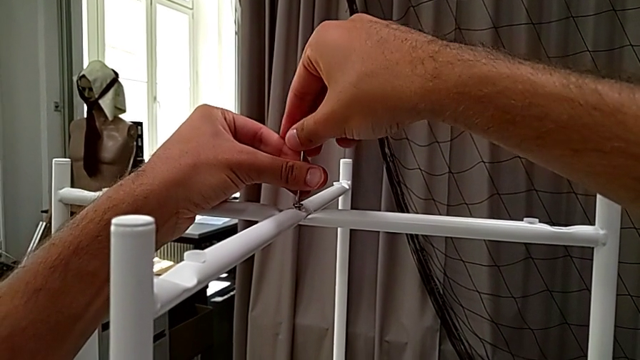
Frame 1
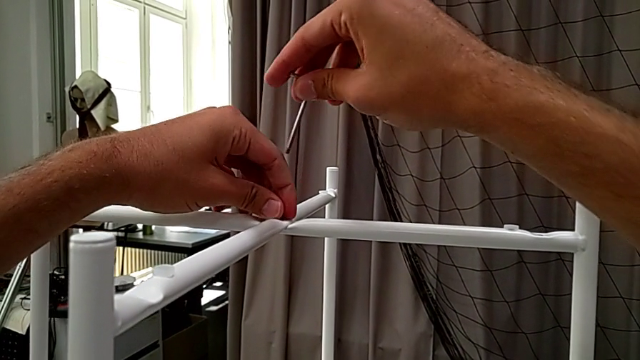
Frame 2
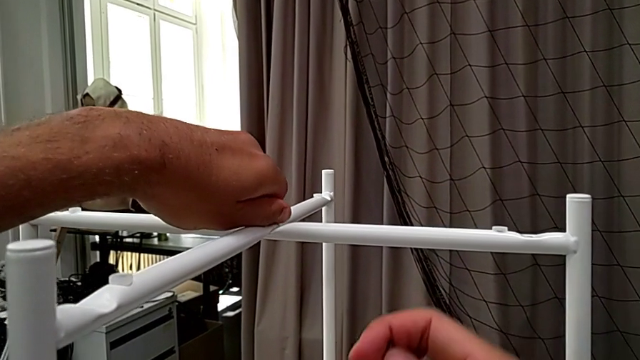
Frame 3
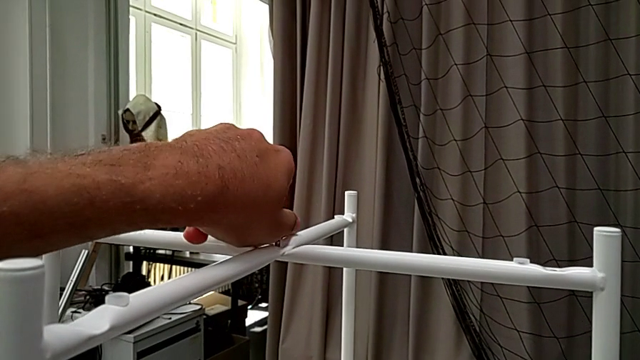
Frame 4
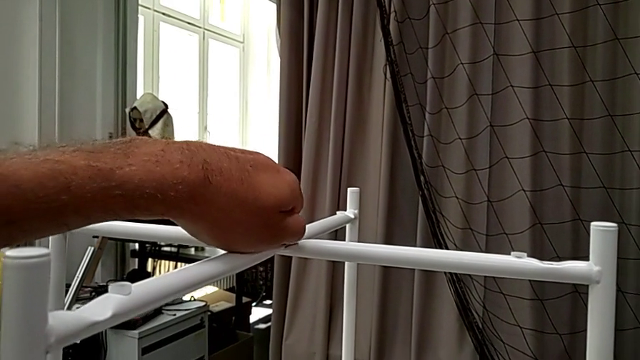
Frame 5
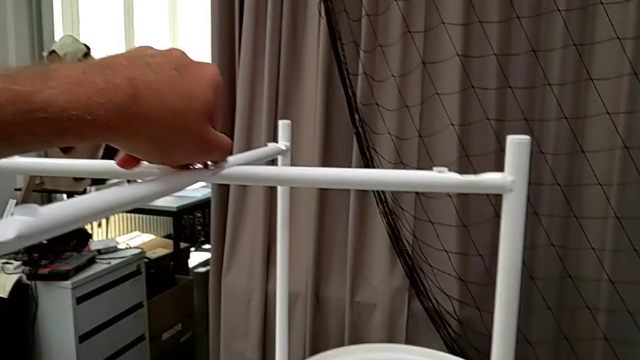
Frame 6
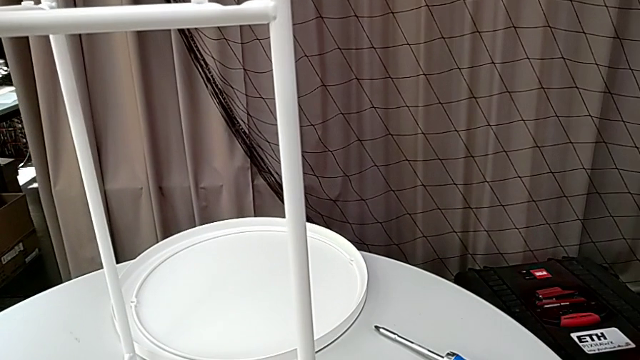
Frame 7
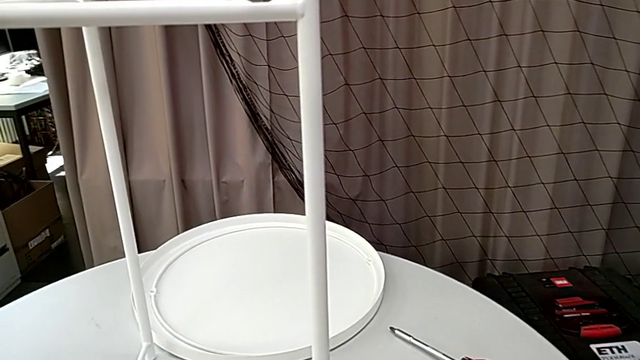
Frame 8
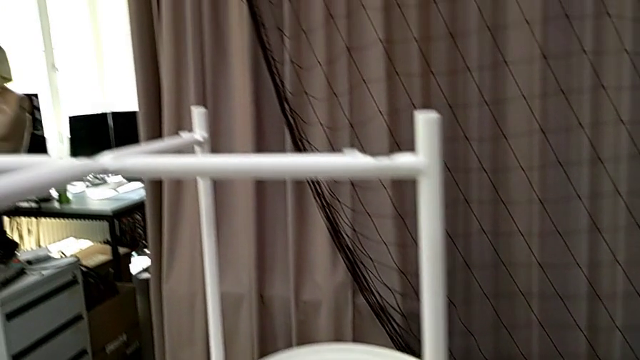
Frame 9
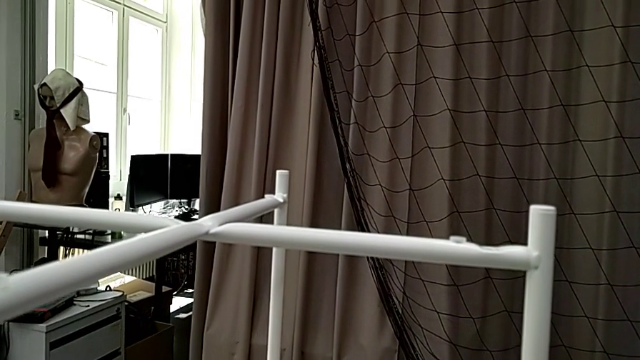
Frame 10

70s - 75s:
The camera wearer is unscrewing the top hex socket head. They withdraw the Allen wrench, unscrew the hex socket head, disassemble it and place it twice.

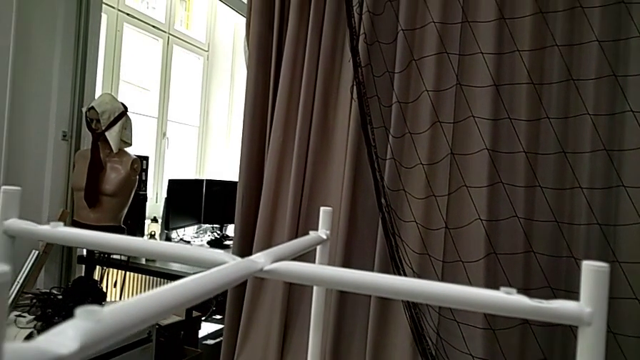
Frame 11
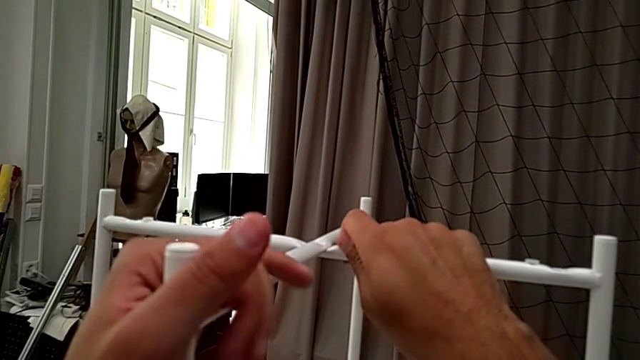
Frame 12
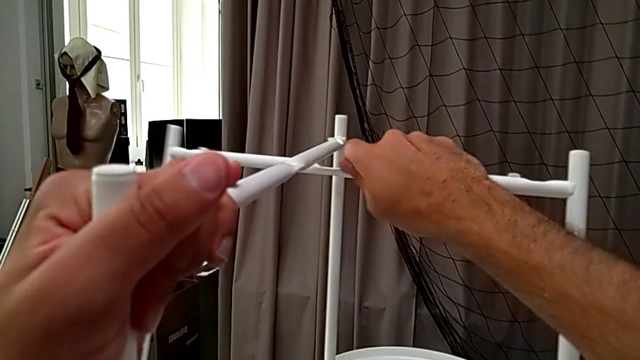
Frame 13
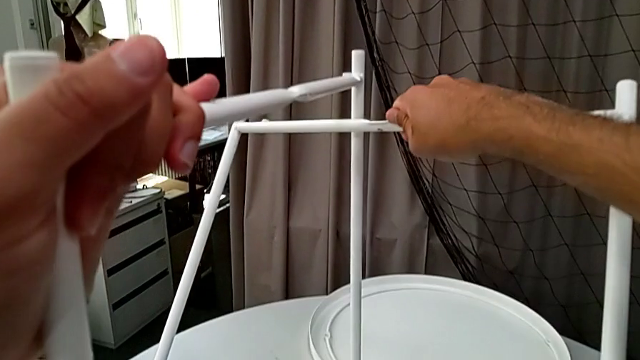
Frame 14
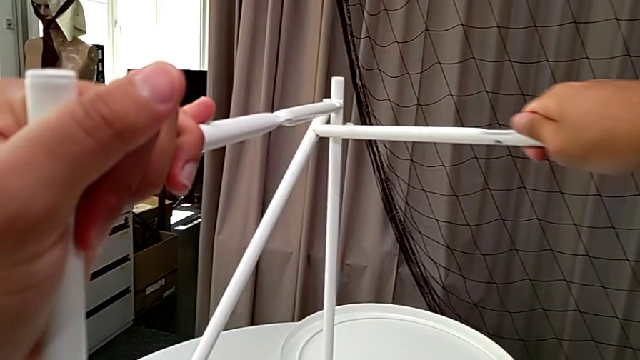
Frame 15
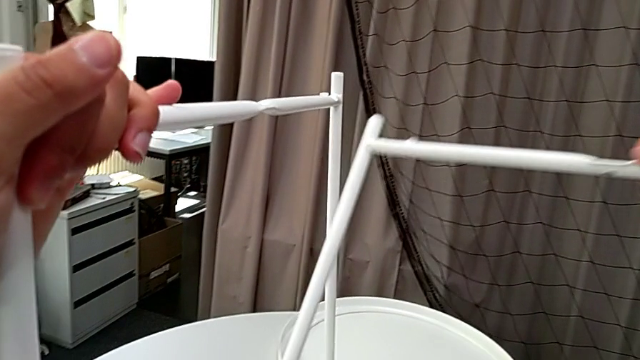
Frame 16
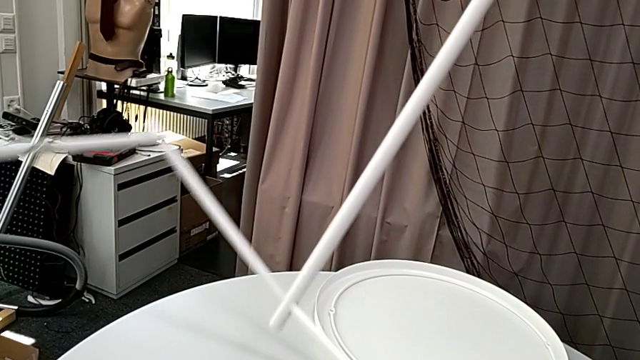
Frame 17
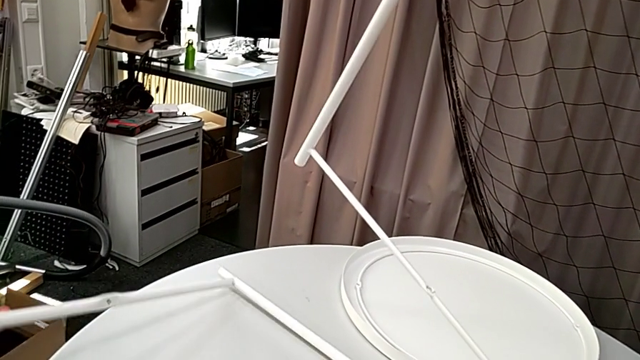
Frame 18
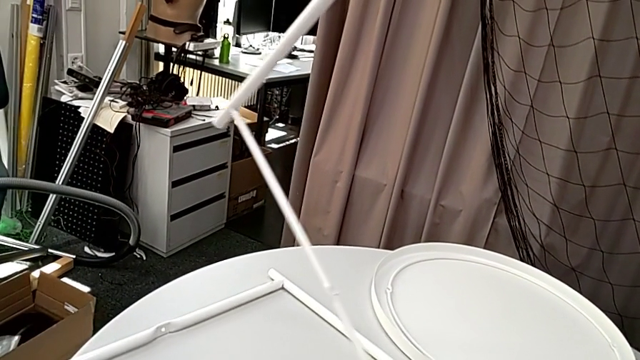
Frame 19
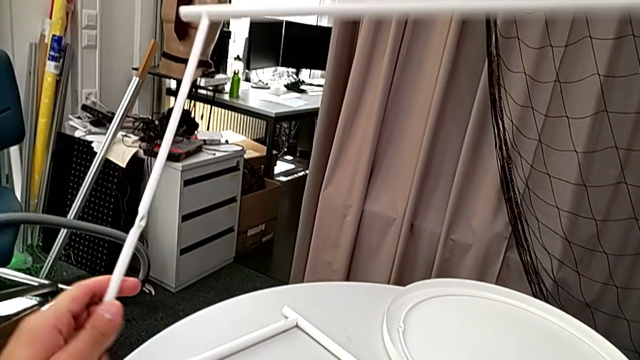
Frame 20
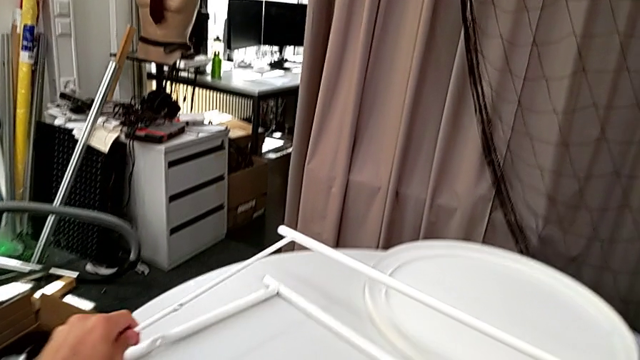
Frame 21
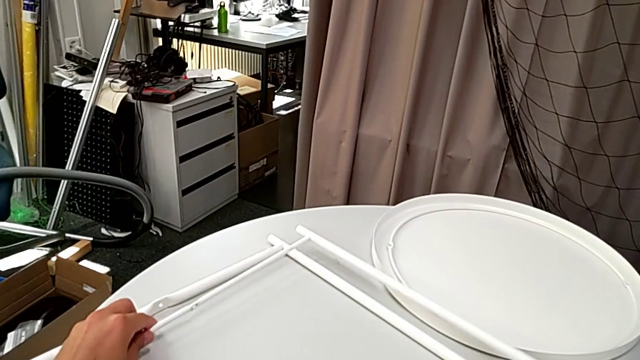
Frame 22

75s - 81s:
The camera wearer disassembles the legs of the tray table. They grab the leg, disassemble it and place it twice.
